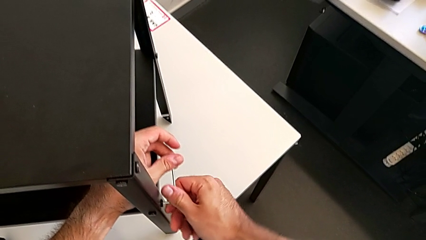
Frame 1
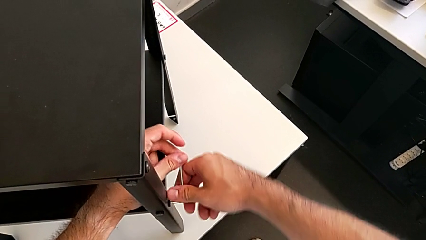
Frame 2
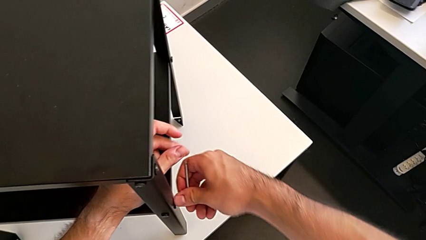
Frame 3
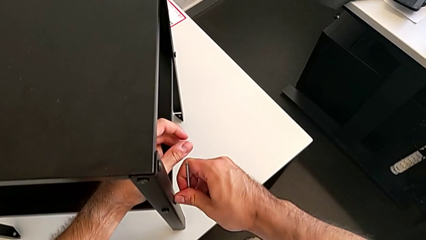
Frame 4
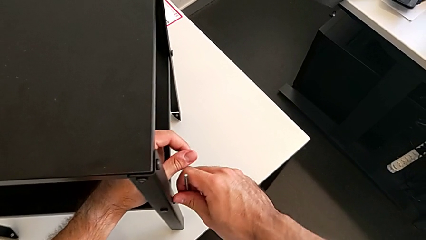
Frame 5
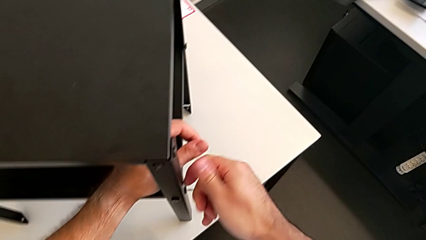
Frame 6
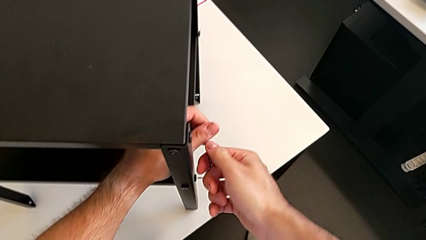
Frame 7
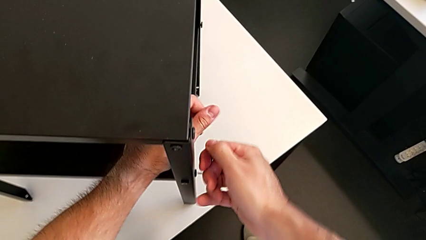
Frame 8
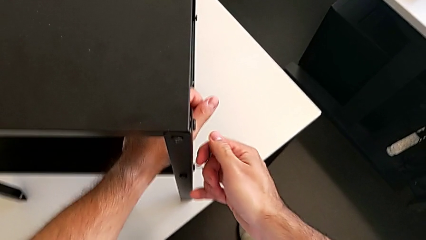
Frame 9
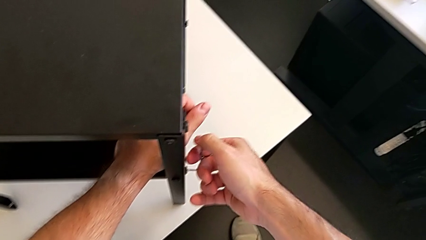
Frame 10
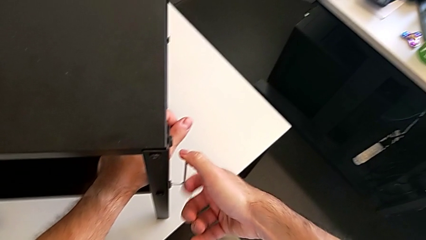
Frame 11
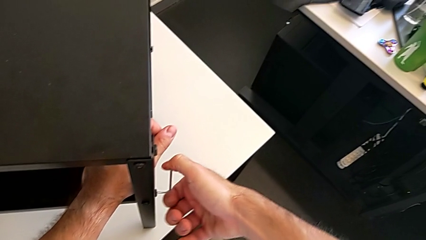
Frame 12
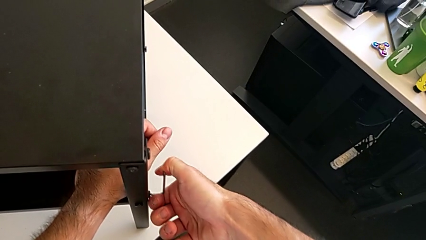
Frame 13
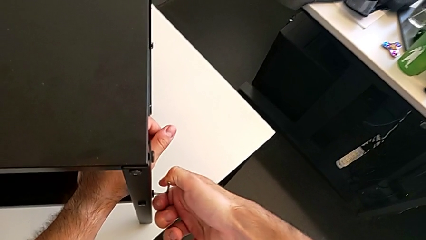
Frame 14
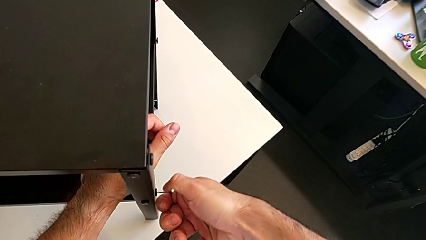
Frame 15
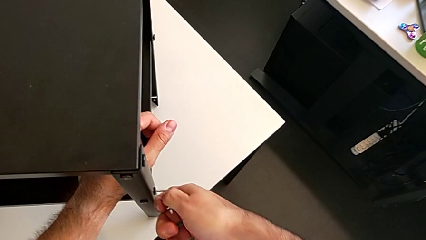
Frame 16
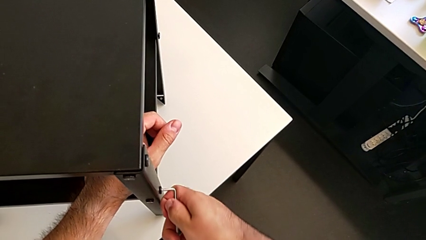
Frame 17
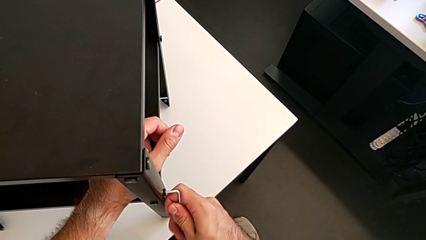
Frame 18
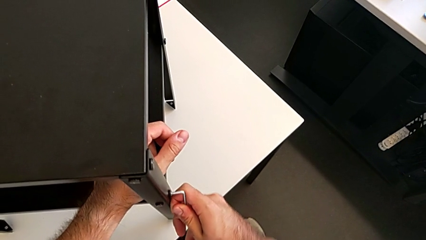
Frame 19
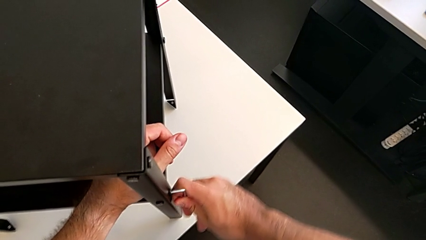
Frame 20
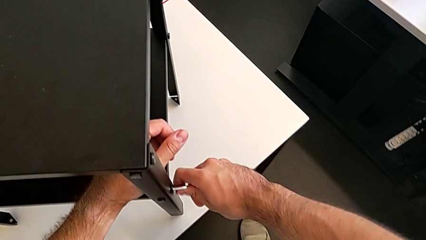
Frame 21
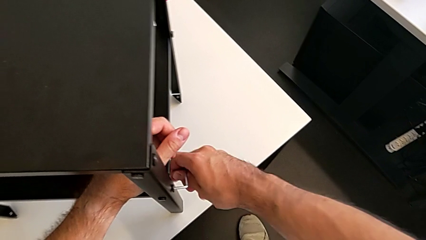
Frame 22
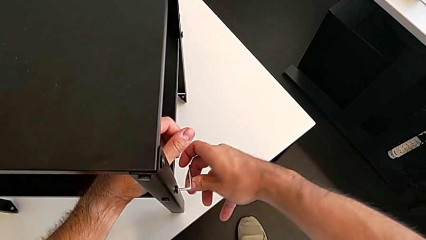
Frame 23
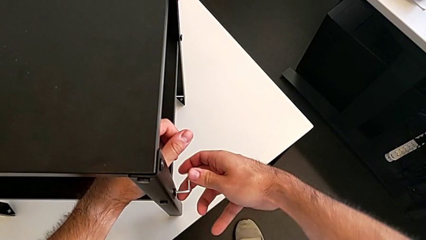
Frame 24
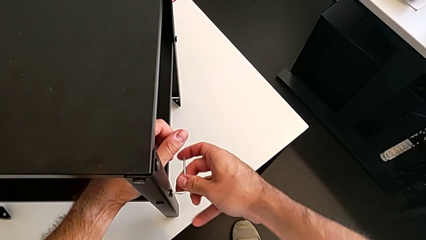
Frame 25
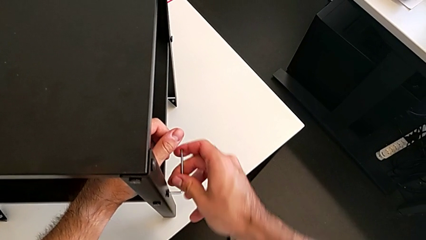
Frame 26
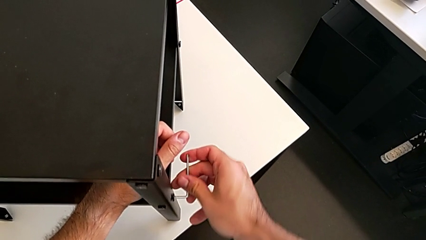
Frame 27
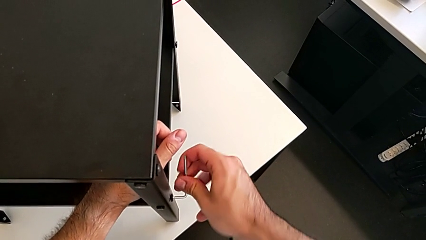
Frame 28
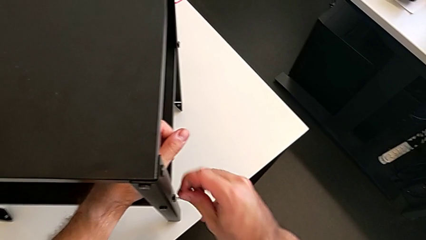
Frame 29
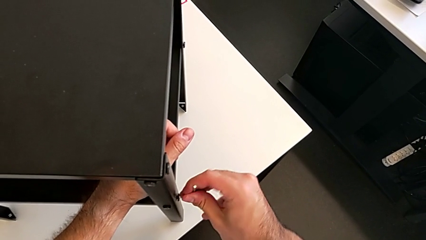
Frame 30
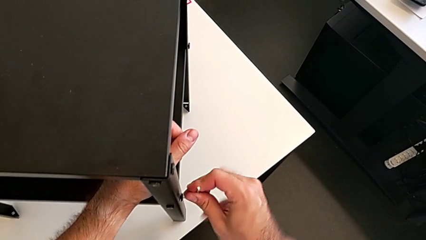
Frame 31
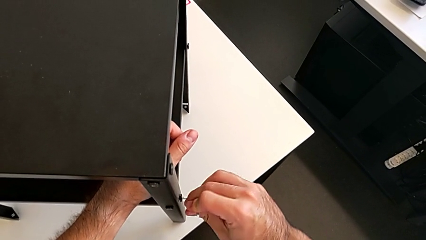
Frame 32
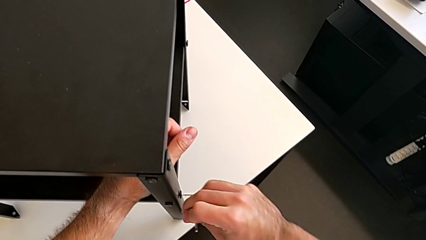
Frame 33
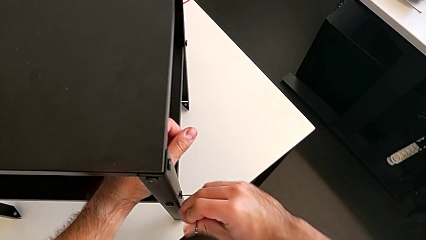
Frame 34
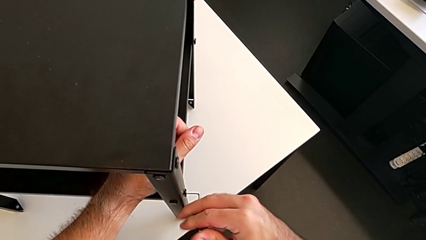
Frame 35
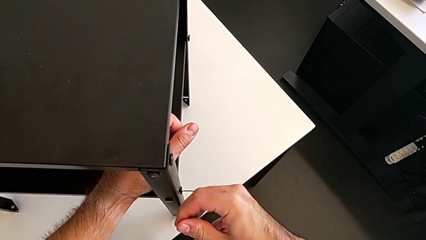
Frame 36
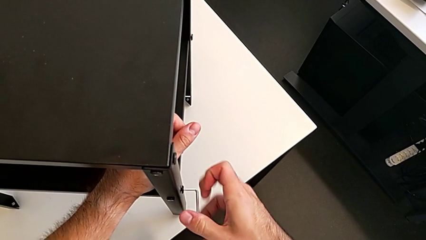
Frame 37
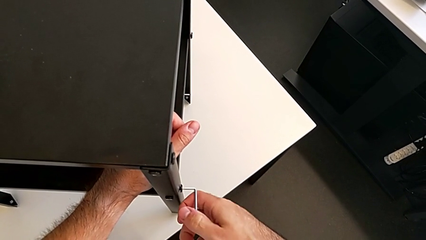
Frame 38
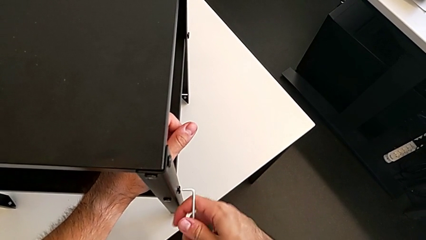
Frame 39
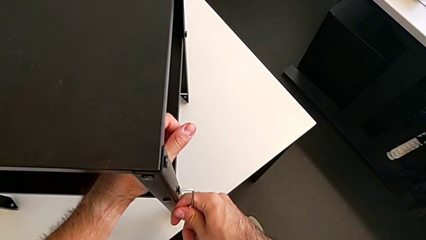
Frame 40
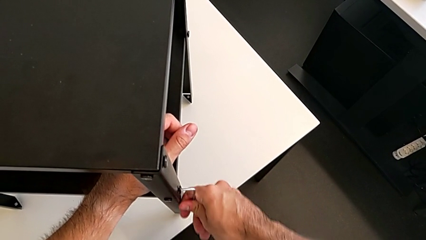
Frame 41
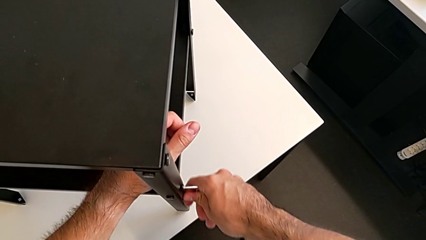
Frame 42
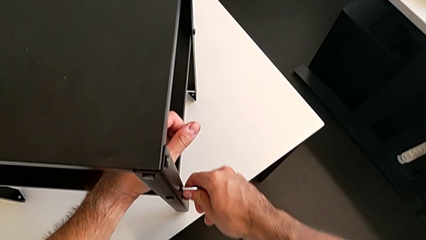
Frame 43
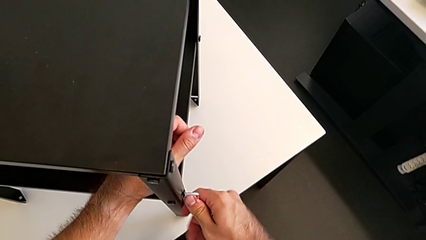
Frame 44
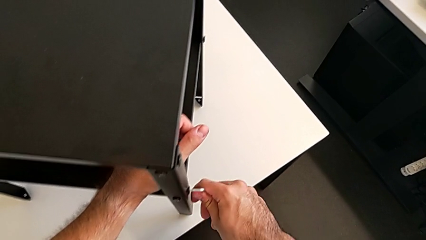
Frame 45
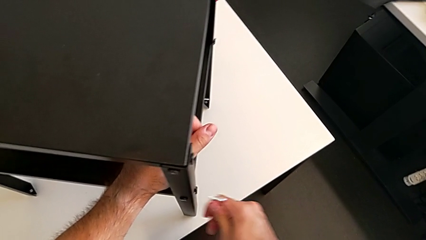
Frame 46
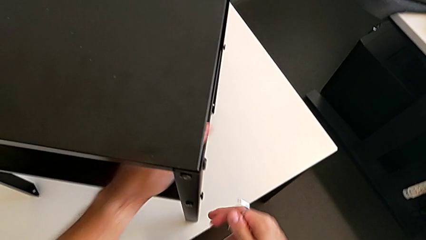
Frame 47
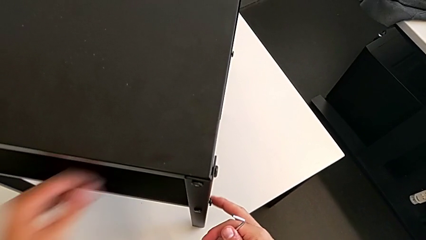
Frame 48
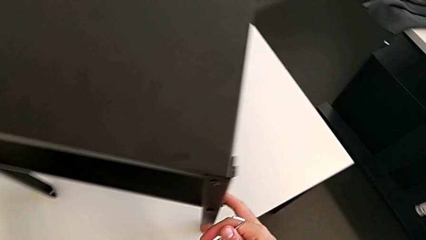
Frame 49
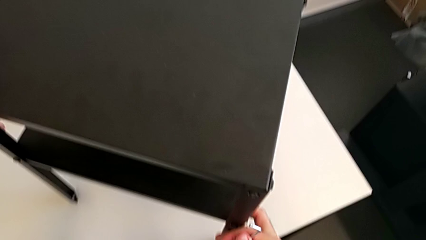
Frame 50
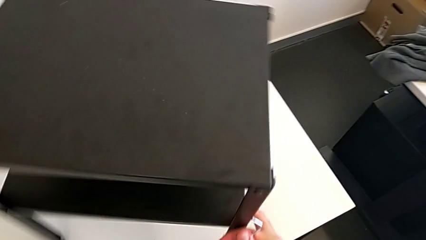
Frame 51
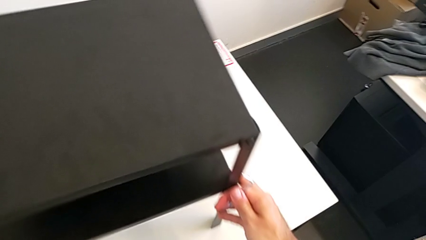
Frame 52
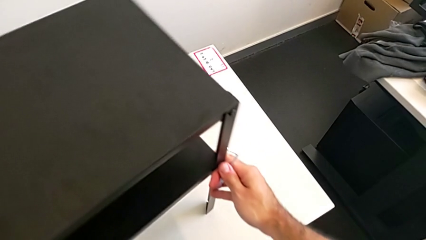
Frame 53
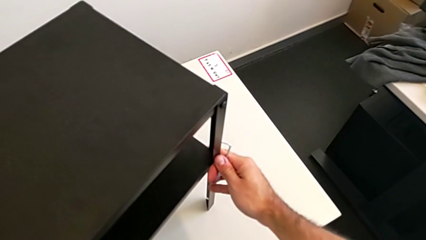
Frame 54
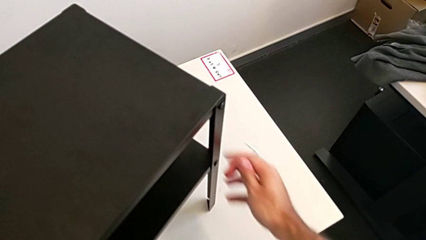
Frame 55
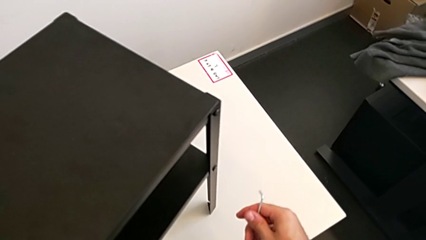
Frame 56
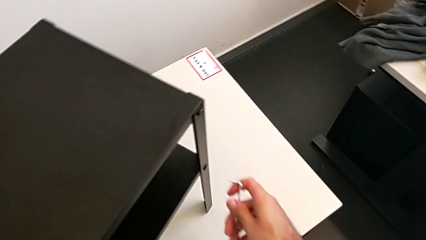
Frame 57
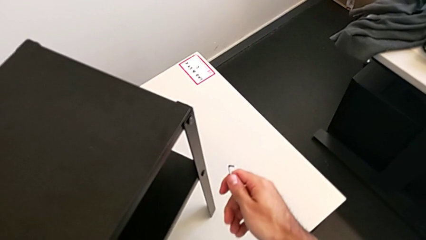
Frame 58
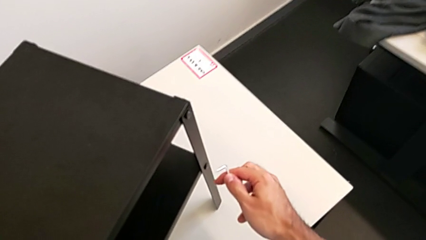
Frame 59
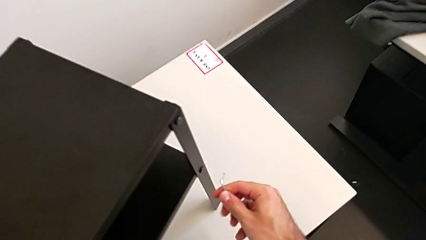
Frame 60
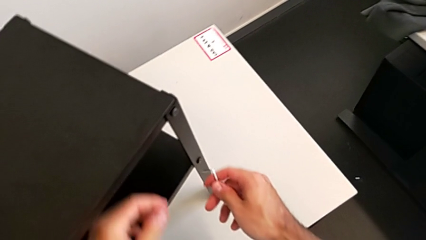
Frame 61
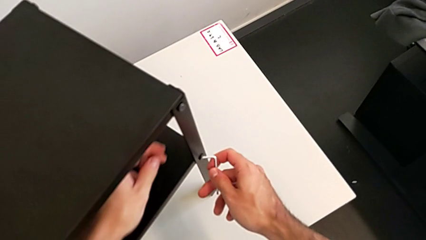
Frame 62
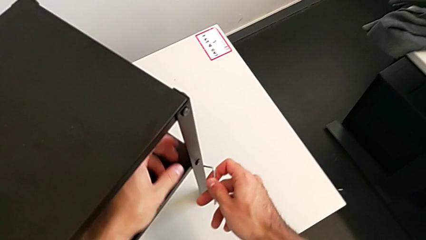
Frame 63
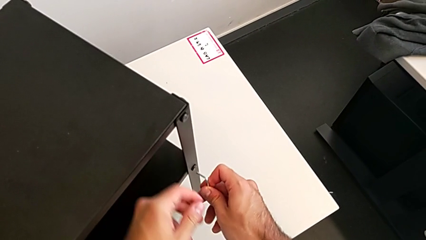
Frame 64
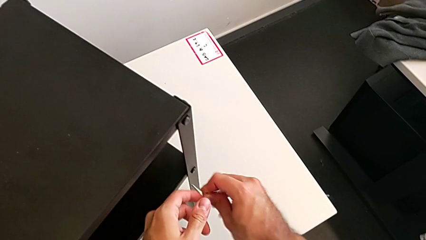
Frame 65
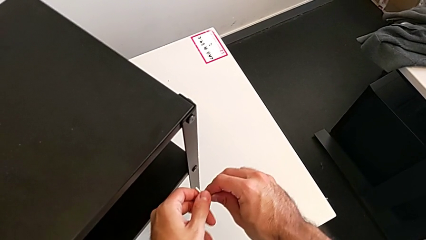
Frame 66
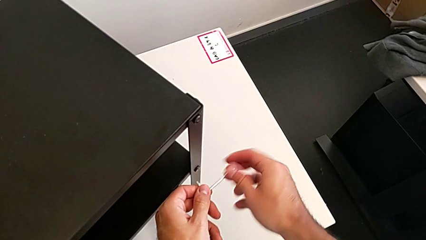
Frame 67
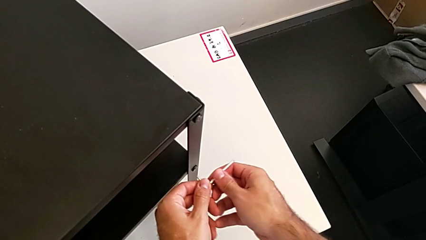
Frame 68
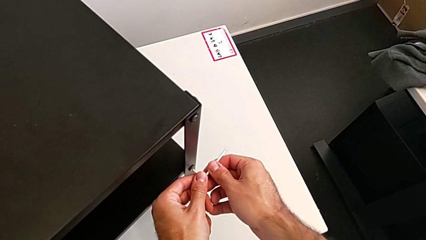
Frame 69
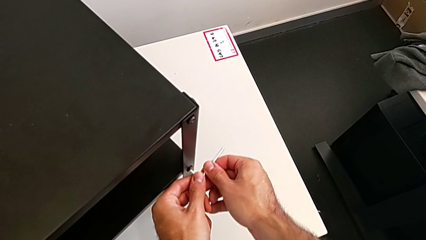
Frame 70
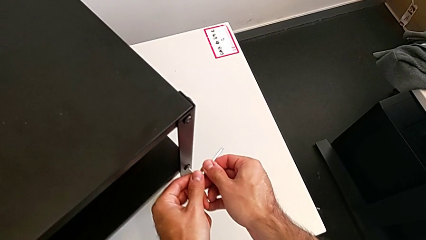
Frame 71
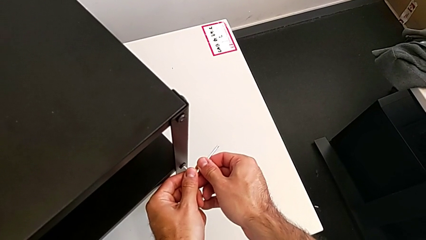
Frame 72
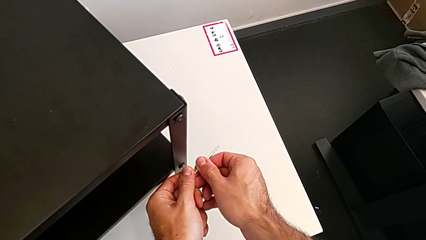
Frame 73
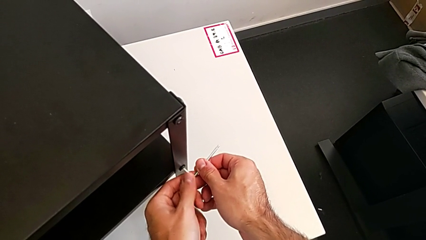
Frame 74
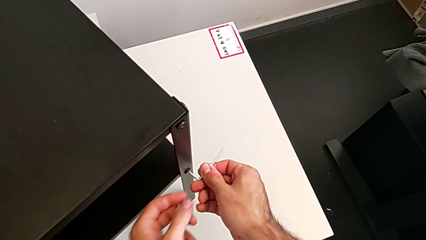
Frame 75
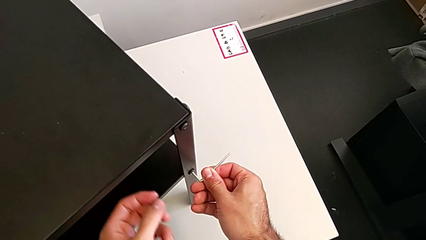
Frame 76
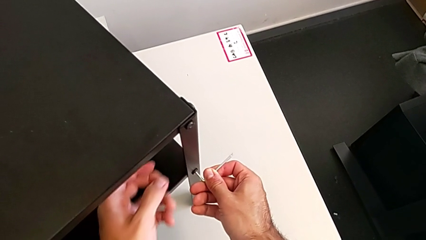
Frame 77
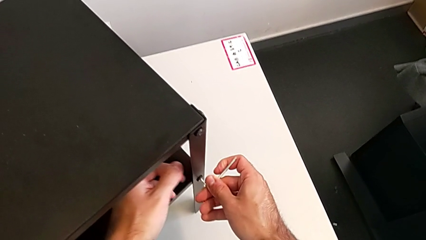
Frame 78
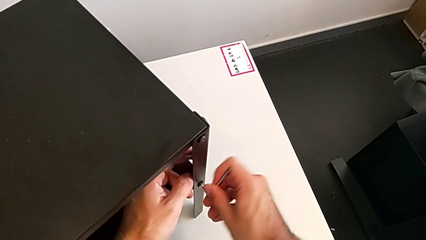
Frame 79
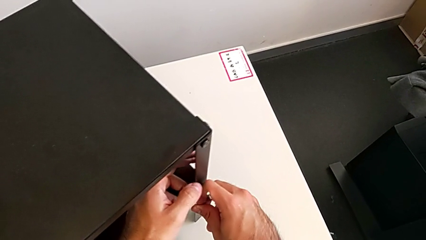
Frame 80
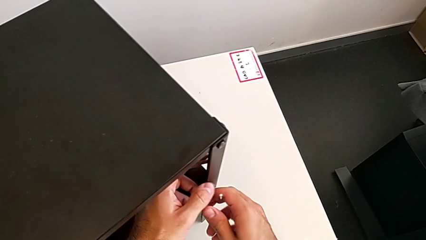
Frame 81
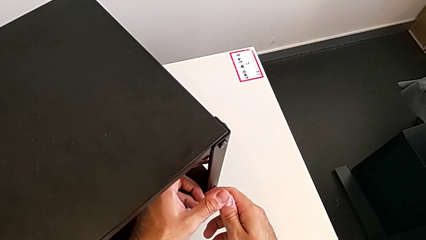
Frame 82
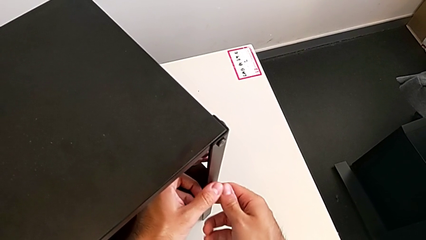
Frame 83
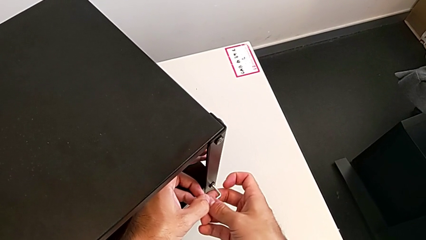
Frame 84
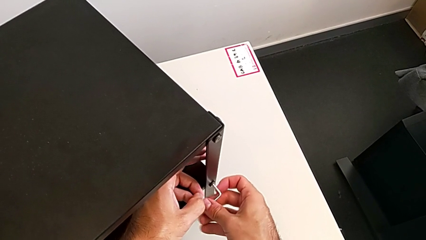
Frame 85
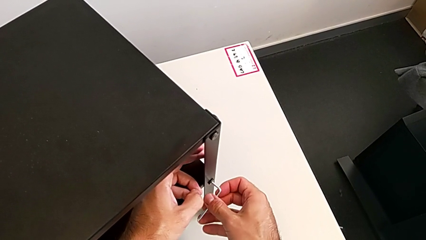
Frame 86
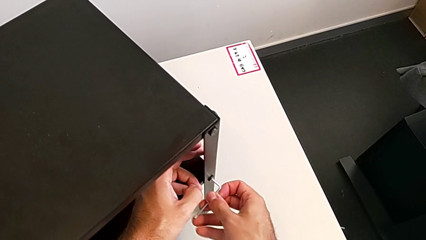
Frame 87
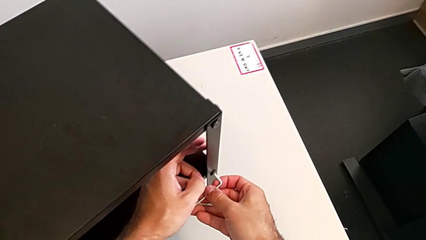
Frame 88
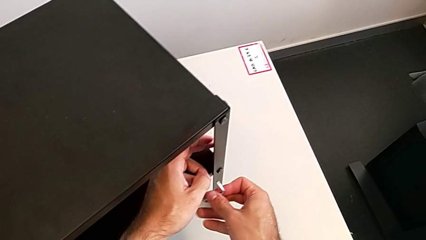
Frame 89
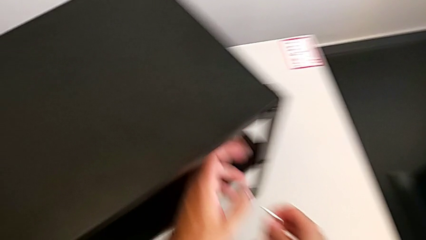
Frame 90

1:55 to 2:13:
The camera wearer is unscrewing the bottom shelf. They unscrew the hex socket head, withdraw the Allen wrench, rotate the nightstand, rotate the Allen wrench, insert it, unscrew the hex socket head and withdraw the Allen wrench.
